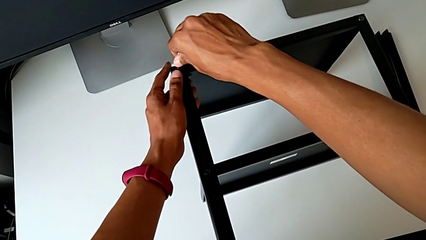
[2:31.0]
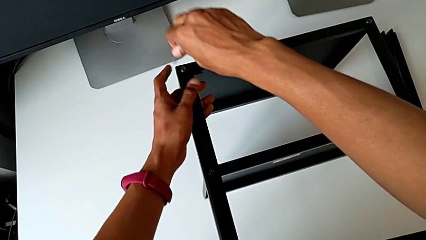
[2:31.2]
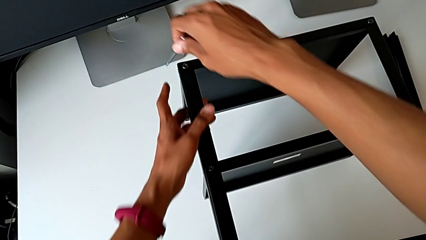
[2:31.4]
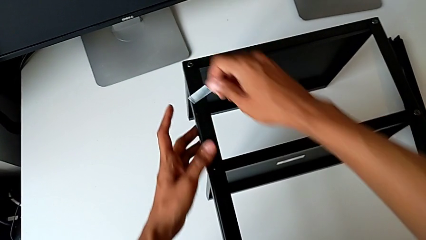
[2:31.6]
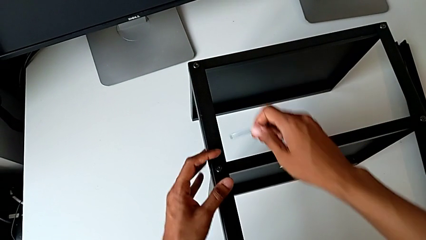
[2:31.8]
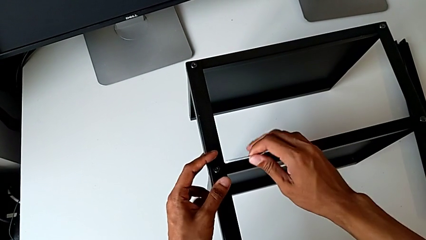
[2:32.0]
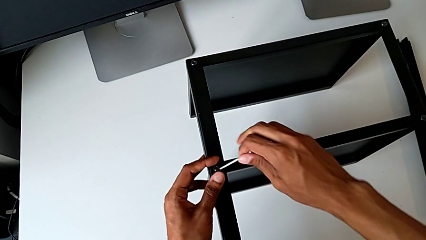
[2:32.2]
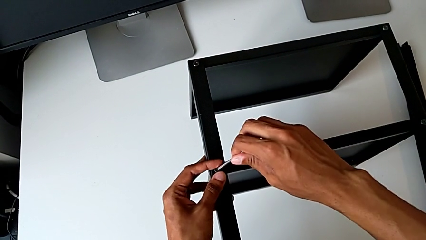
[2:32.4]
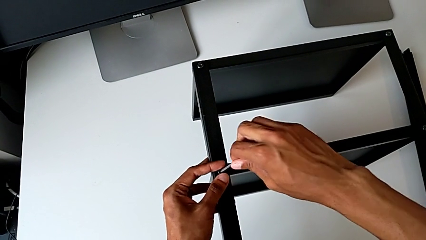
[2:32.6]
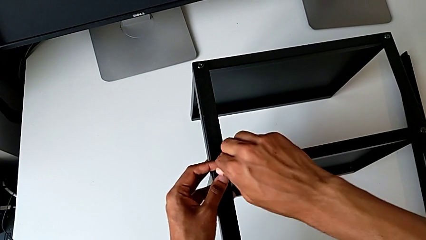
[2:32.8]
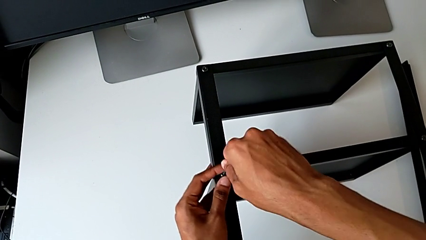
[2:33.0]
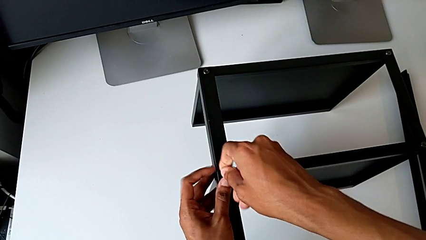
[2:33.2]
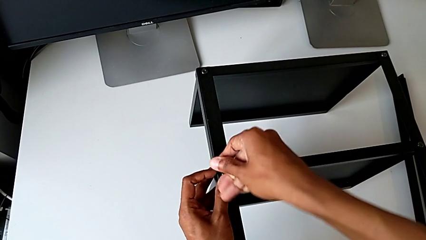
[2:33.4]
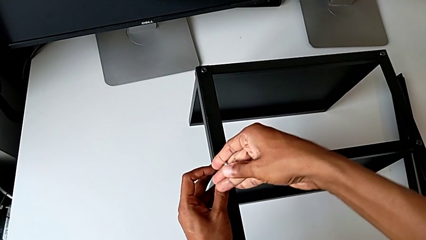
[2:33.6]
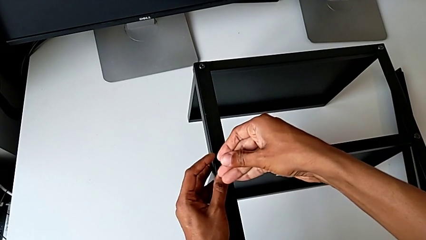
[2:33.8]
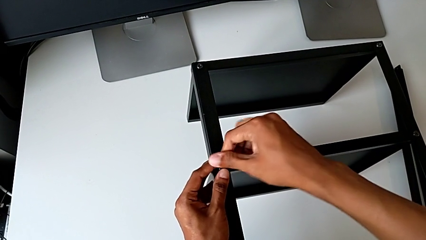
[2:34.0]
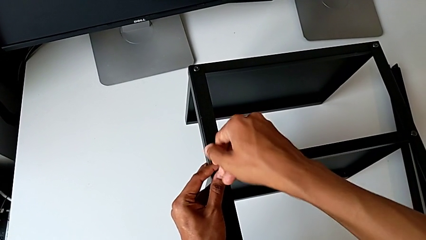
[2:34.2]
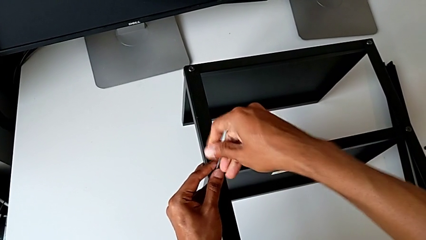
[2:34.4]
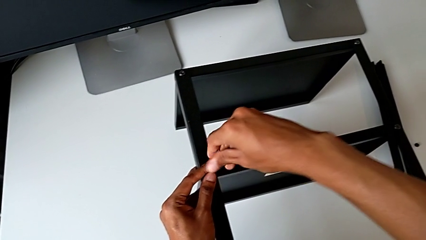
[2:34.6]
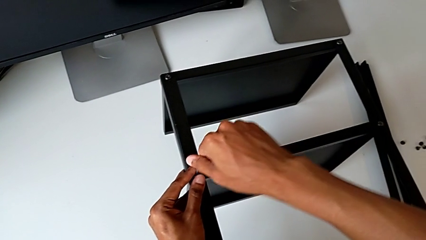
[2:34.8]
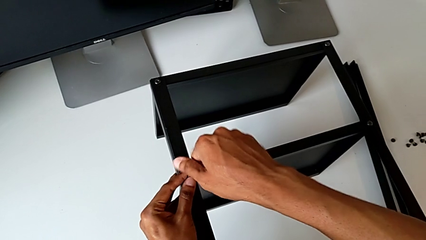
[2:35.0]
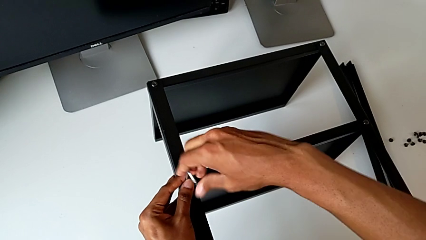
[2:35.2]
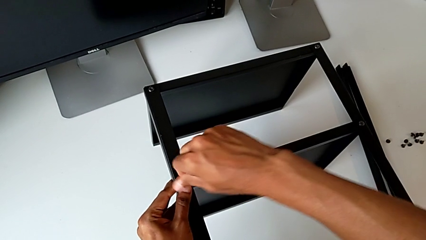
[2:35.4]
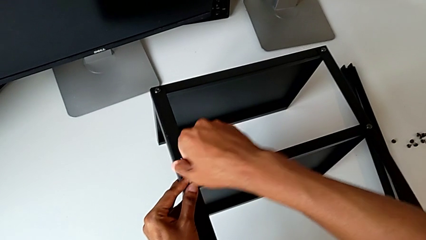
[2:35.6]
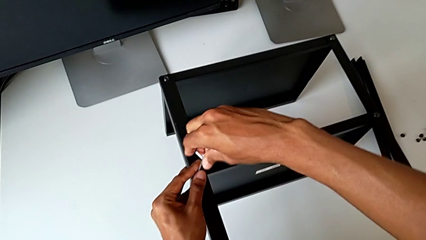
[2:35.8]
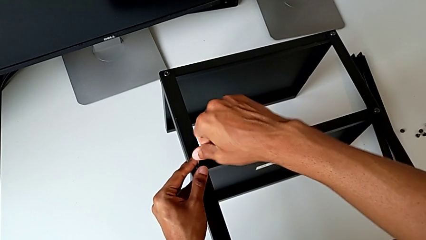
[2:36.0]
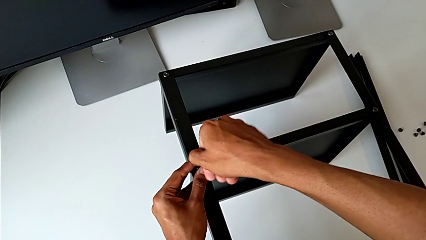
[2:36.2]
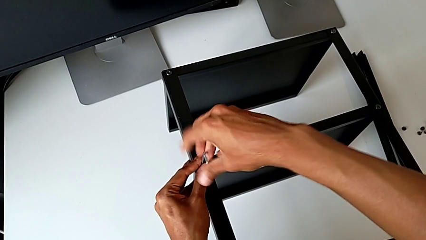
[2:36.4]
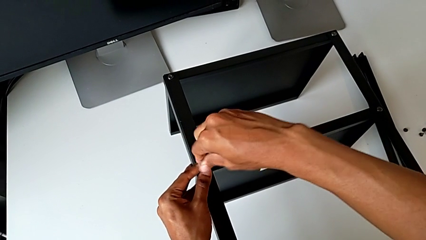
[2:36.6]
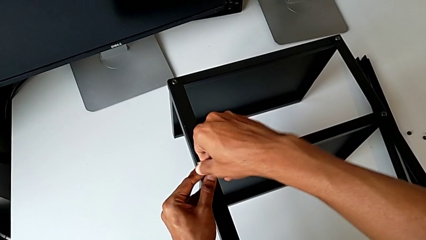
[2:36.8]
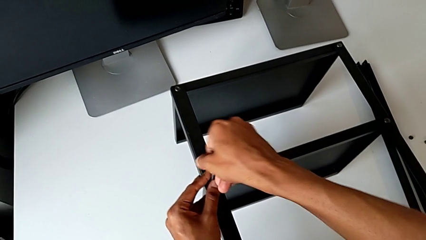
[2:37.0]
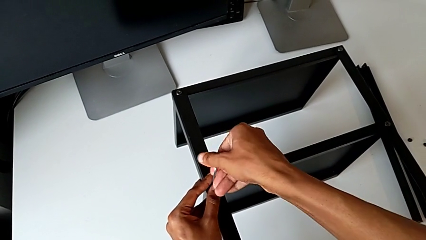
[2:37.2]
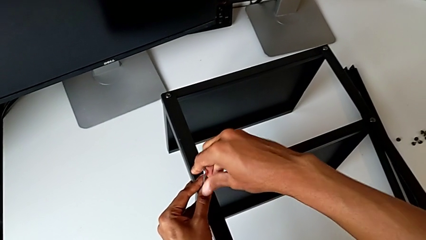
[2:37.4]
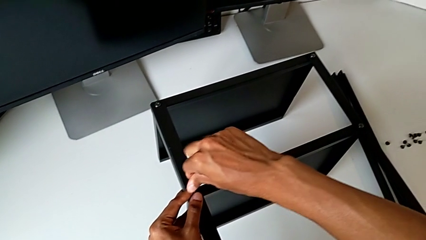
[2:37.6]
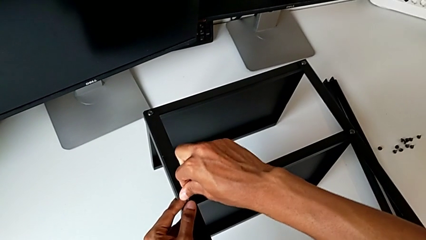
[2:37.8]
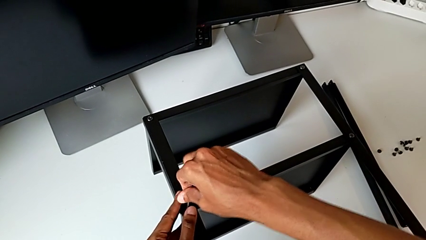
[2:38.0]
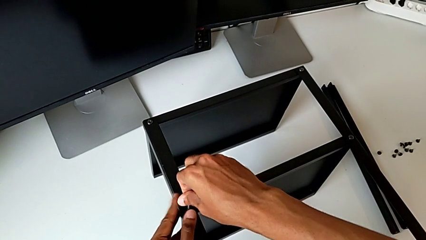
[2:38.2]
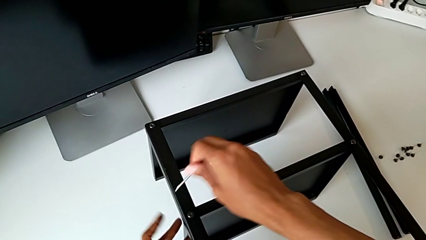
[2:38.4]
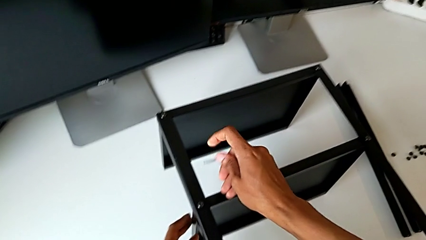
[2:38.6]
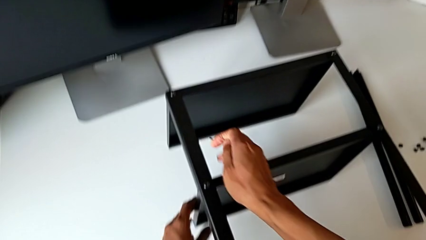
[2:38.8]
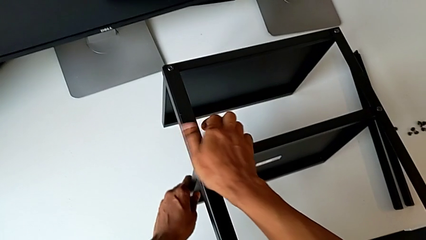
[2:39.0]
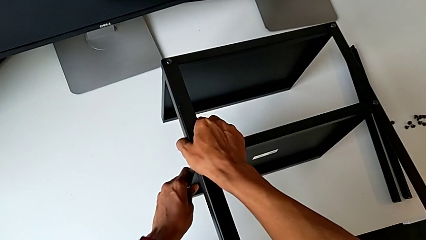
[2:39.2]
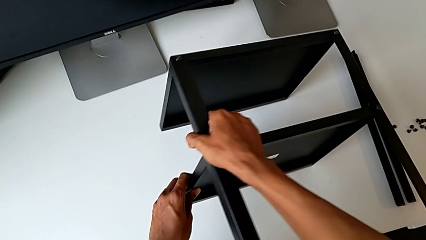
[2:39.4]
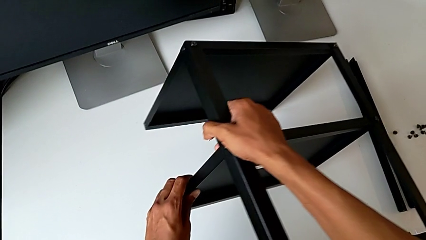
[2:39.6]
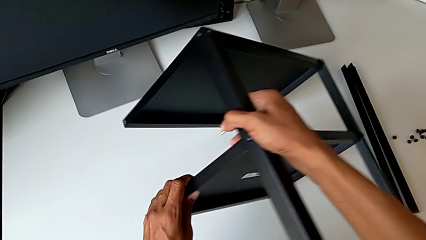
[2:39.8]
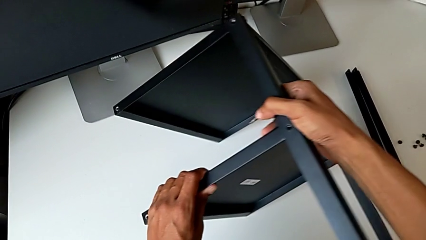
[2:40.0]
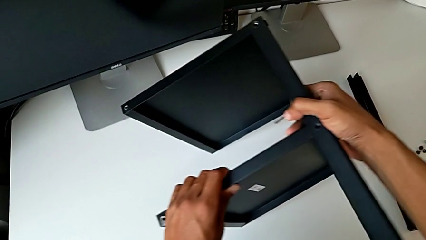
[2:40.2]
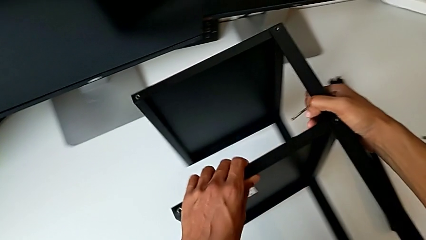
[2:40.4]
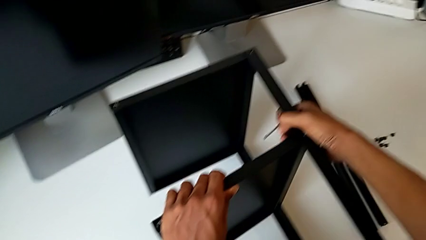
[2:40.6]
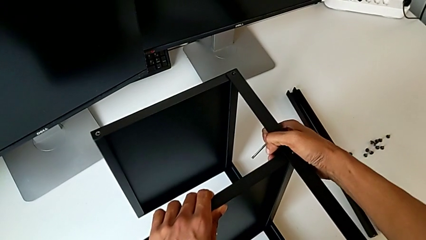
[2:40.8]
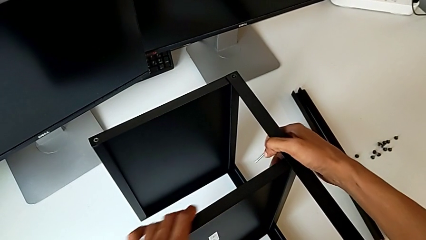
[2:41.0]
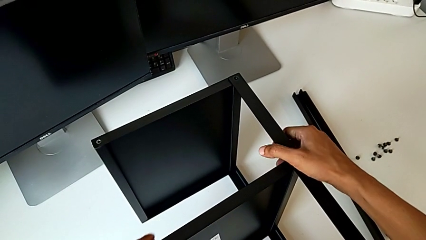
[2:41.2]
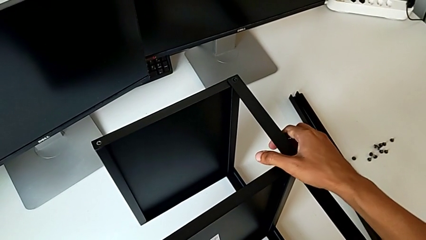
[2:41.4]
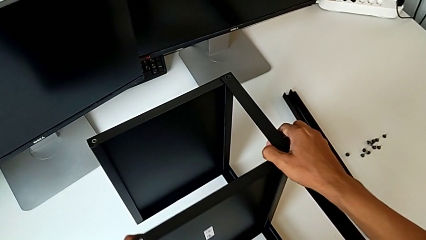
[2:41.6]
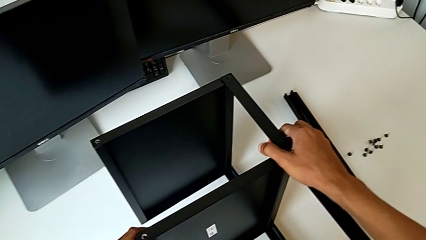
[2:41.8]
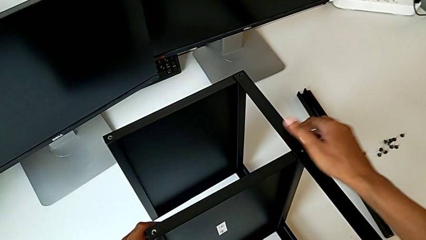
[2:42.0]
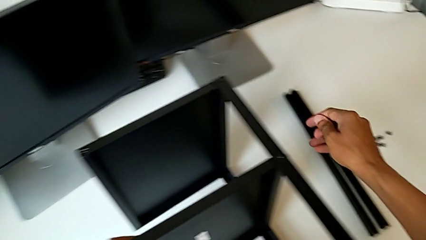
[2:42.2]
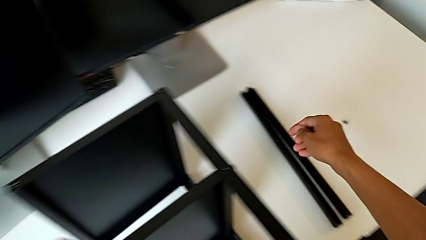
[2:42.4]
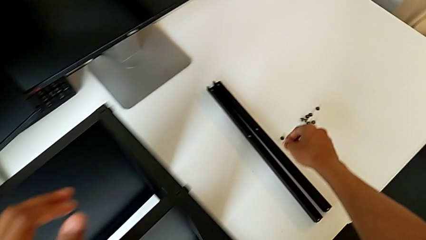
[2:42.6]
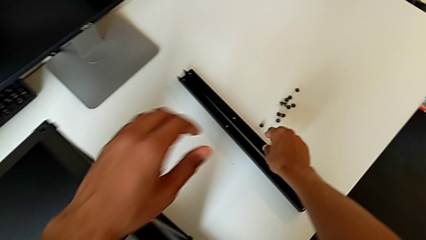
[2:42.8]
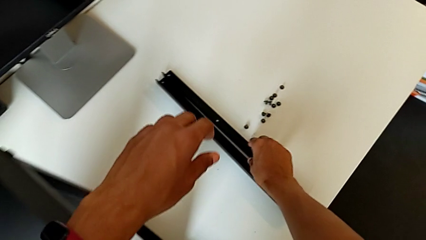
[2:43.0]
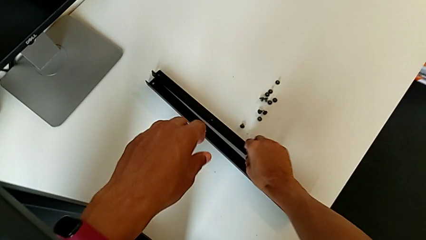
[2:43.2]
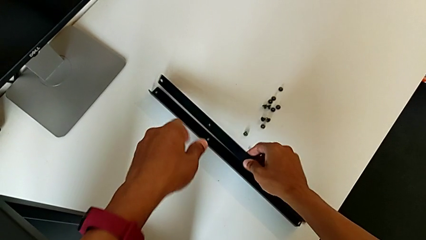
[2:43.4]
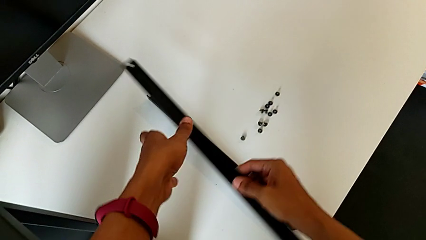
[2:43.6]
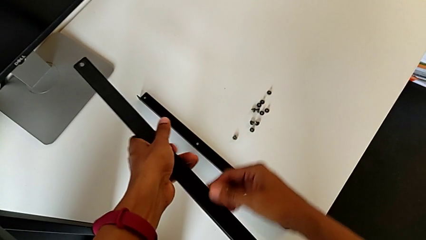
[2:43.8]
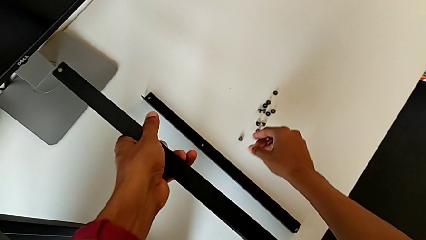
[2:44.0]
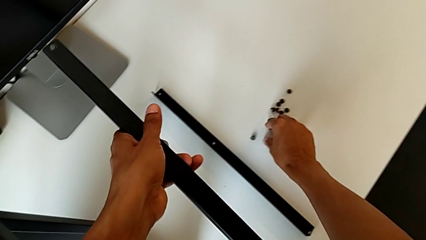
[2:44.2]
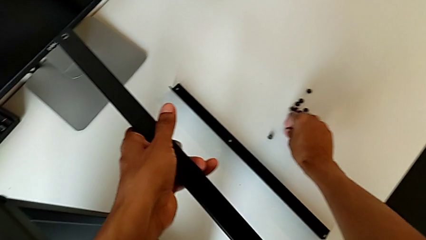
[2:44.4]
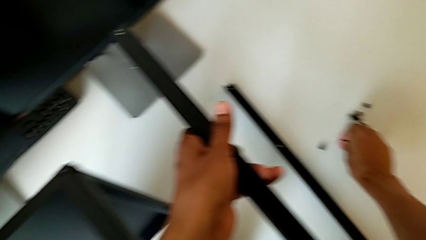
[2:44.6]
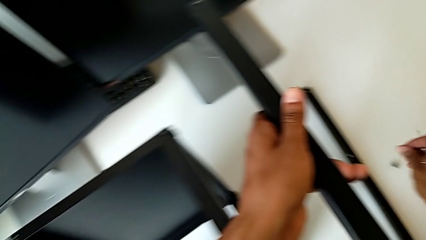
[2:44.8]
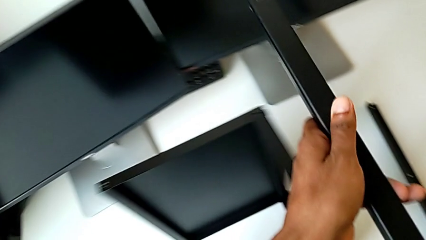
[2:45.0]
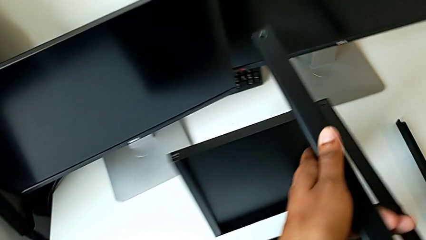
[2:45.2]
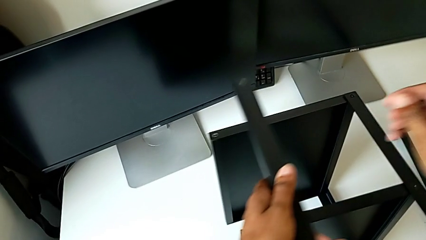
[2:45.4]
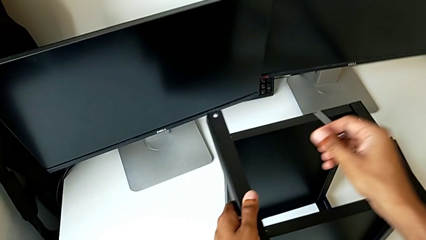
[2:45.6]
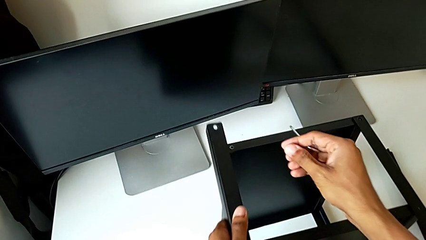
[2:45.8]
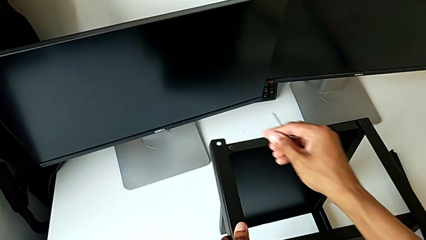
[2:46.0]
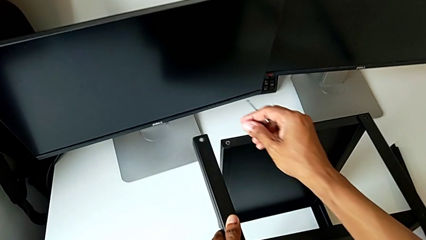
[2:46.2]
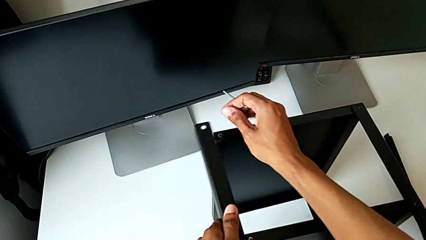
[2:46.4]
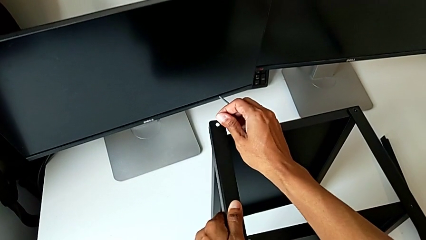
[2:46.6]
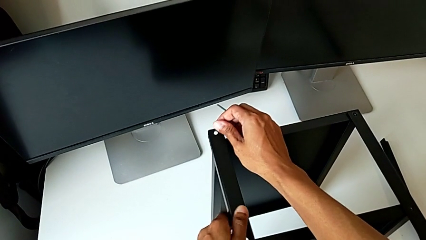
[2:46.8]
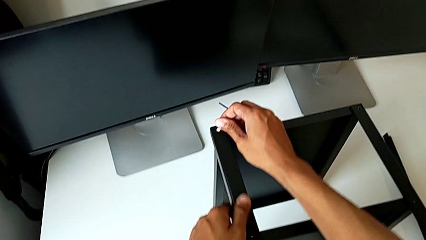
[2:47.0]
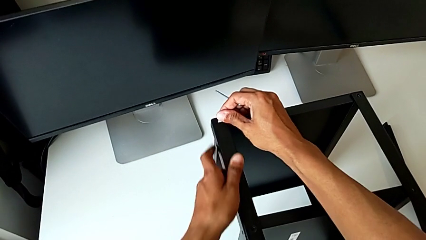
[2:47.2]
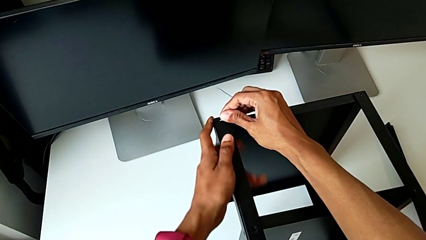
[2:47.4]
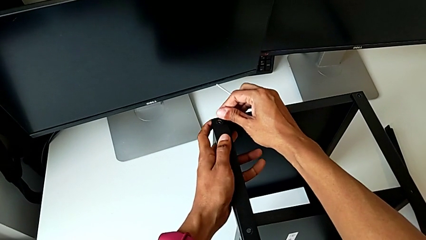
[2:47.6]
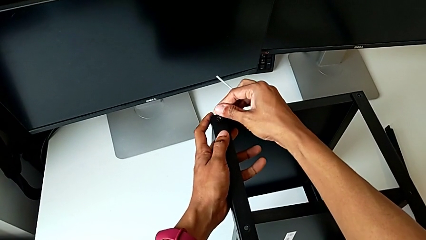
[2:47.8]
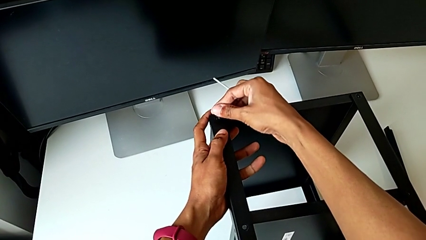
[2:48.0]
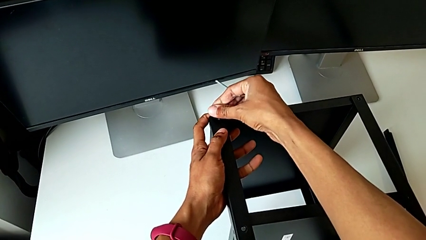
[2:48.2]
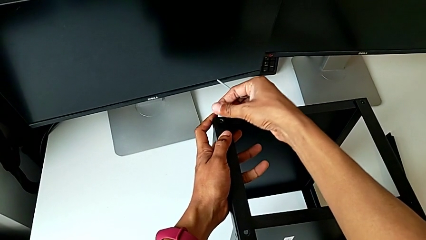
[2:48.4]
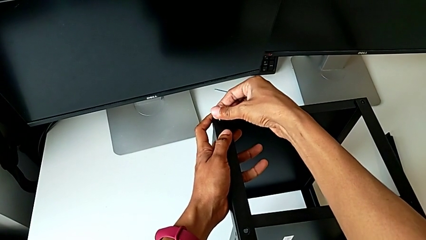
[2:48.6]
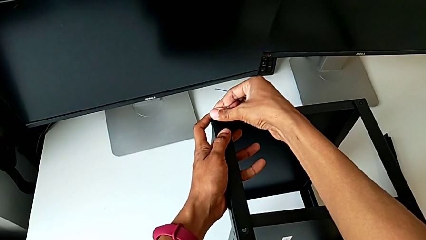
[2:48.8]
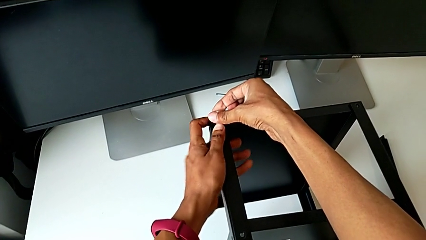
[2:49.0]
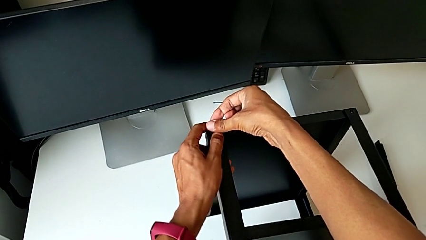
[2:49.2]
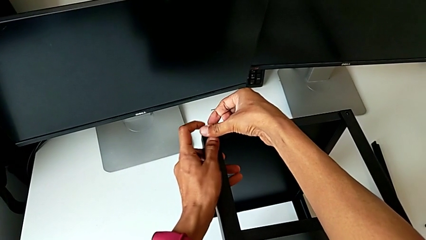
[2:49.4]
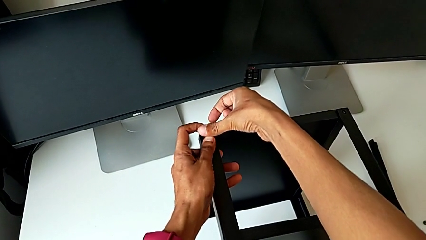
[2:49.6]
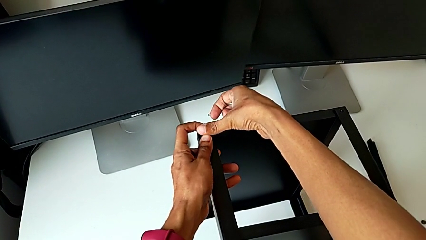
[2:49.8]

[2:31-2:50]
The camera wearer is assembling the remaining three legs. They keep screwing the hex socket head, withdraw the Allen wrench, rotate the nightstand, grab the leg with the right hand, grab the hex socket head with the right hand and align the leg.
